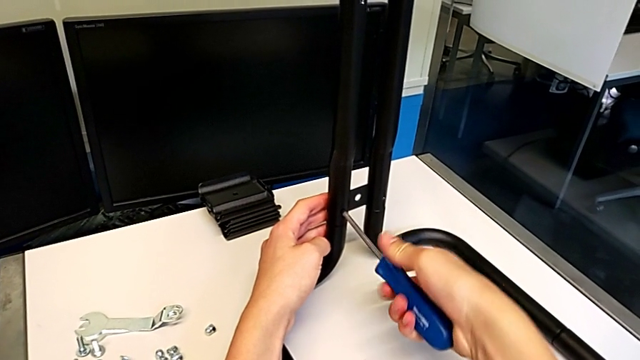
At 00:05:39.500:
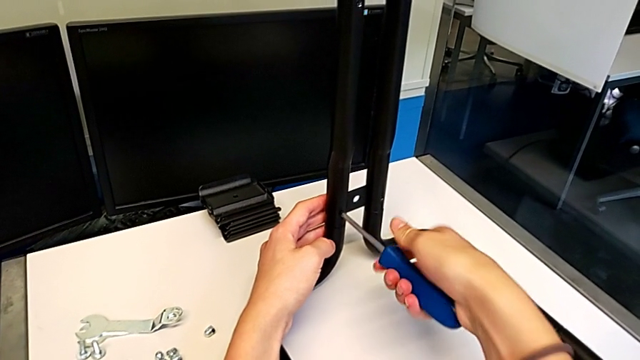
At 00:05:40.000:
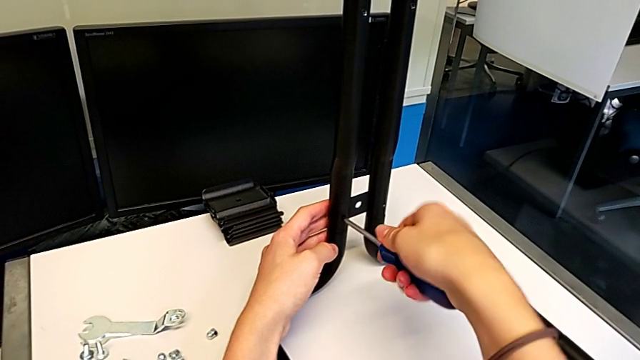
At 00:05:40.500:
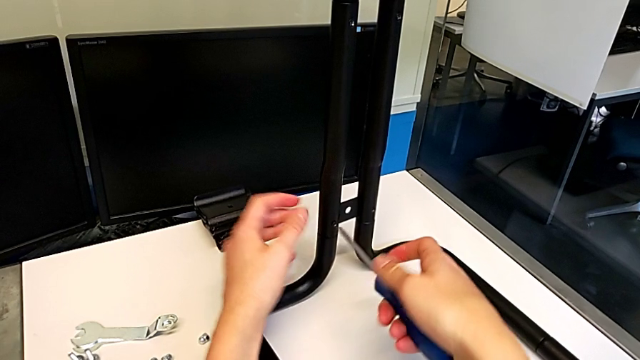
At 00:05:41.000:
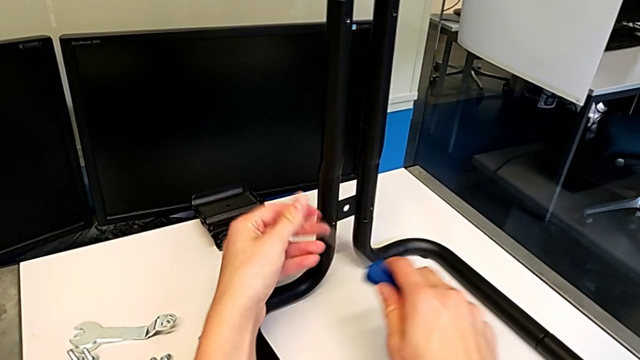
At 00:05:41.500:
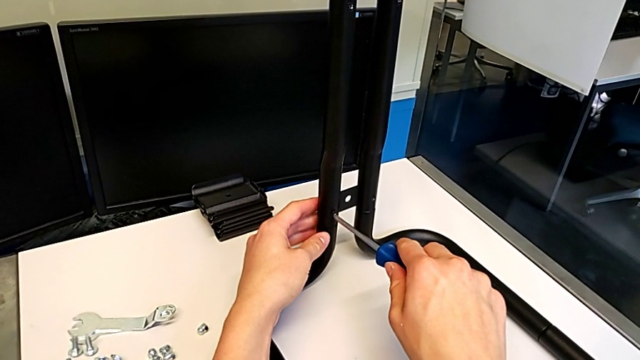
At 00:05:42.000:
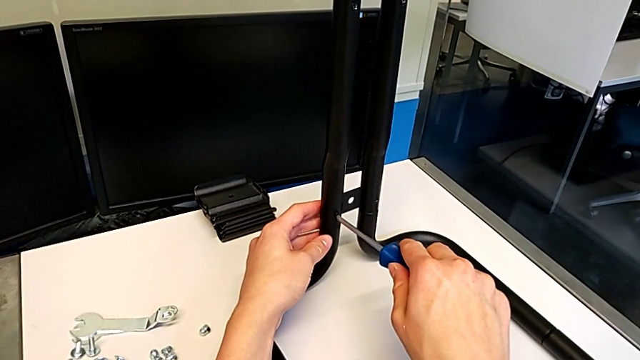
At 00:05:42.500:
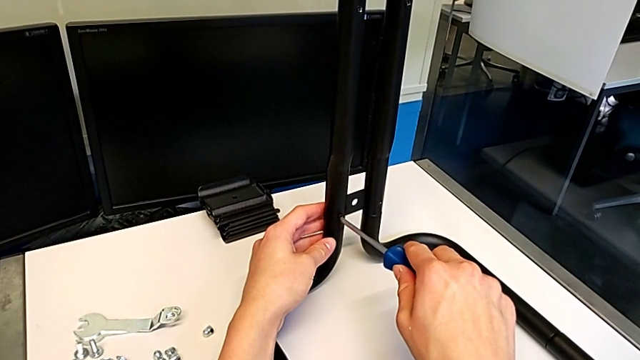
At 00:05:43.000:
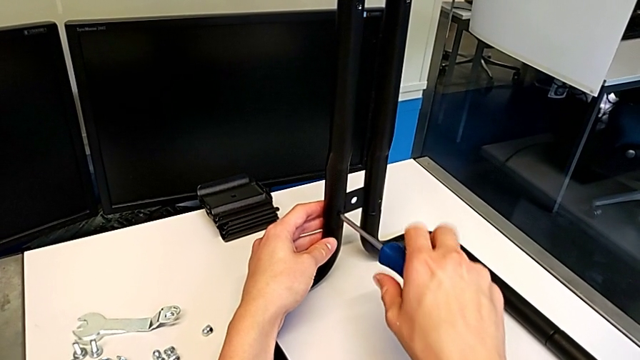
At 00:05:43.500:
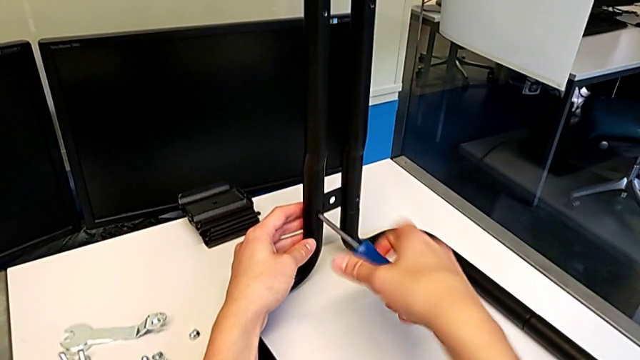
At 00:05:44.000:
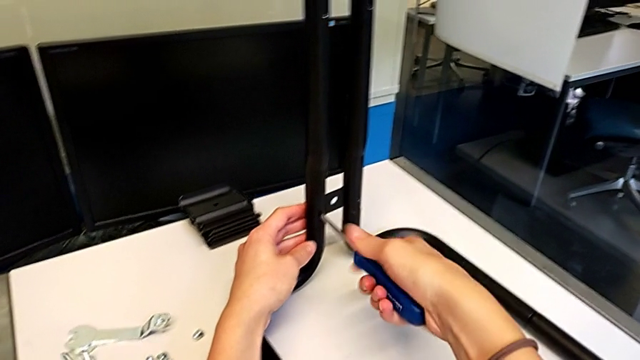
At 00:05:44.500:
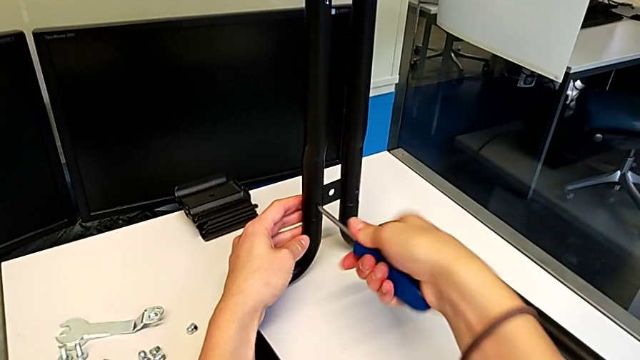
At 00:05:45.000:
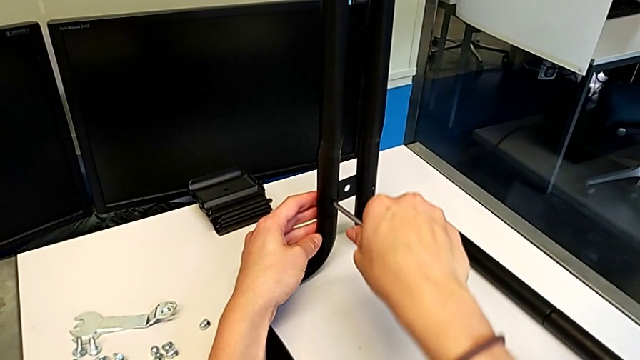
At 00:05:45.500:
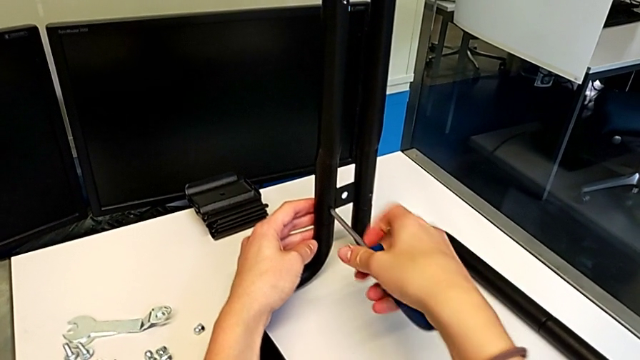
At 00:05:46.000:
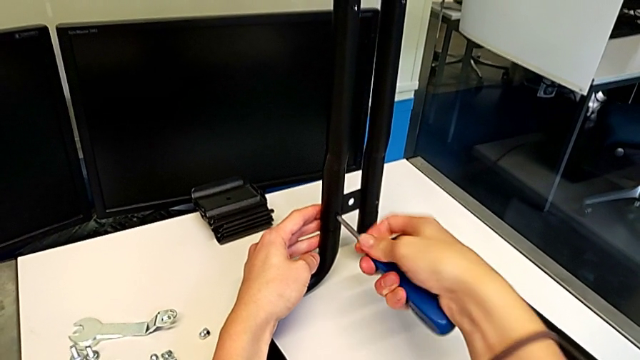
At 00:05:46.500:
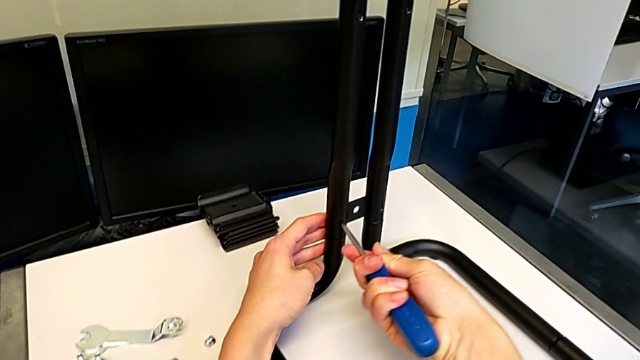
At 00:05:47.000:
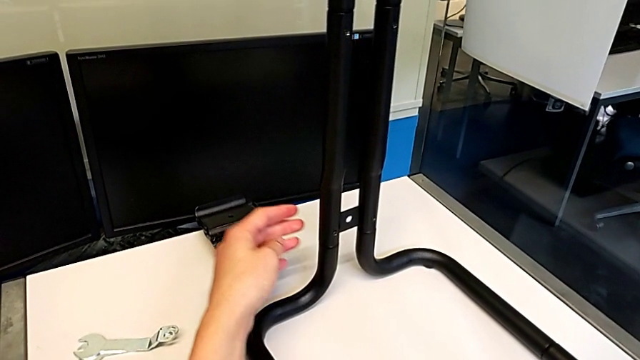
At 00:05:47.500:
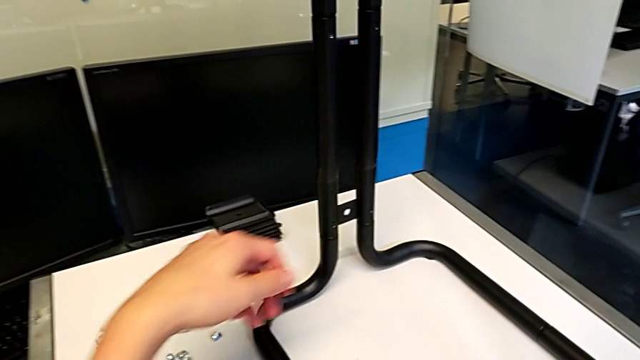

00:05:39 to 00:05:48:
The camera wearer is screwing the second side bars onto the base frames. They keep screwing the screw and begin to place the screwdriver.

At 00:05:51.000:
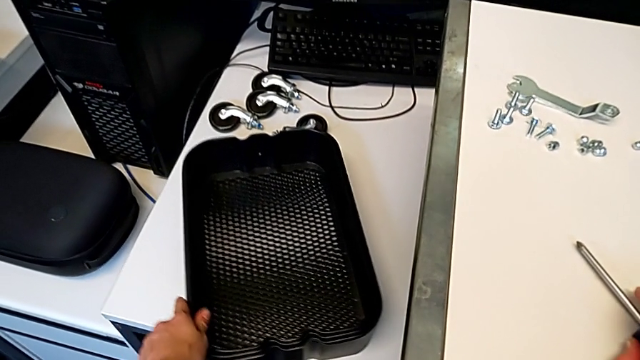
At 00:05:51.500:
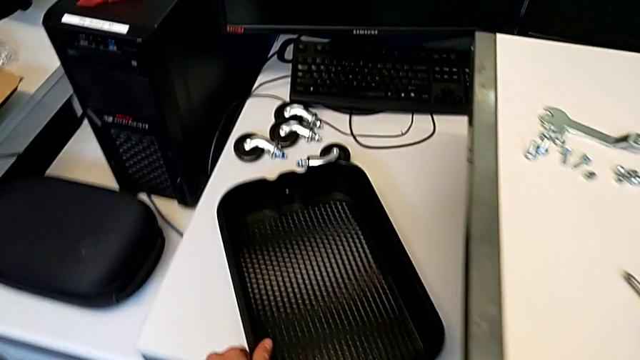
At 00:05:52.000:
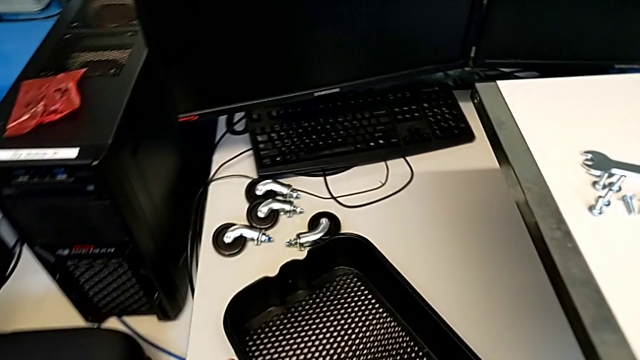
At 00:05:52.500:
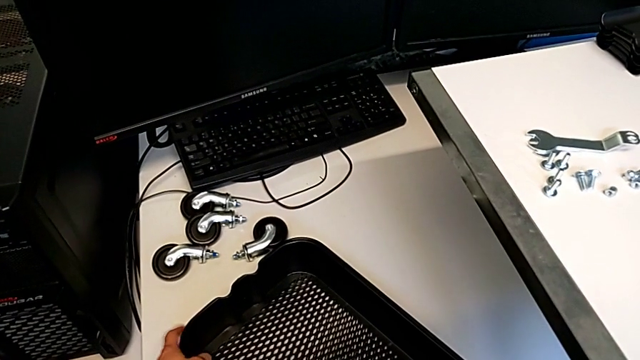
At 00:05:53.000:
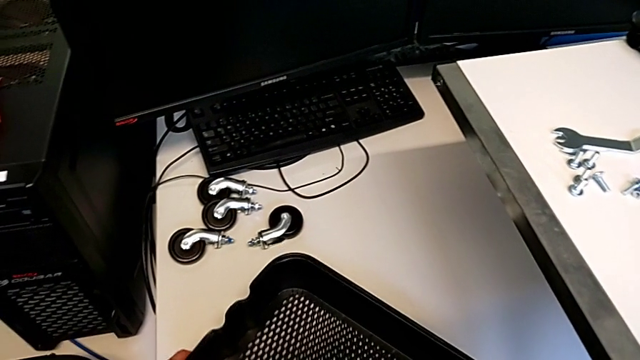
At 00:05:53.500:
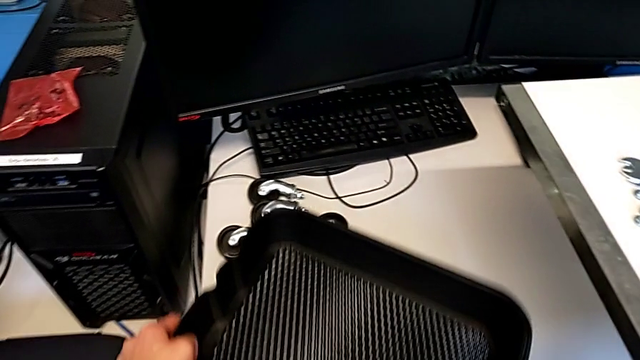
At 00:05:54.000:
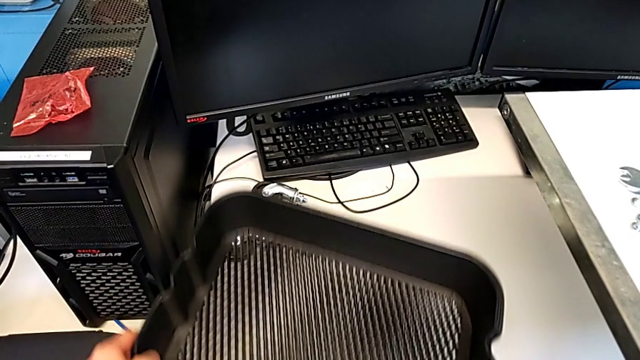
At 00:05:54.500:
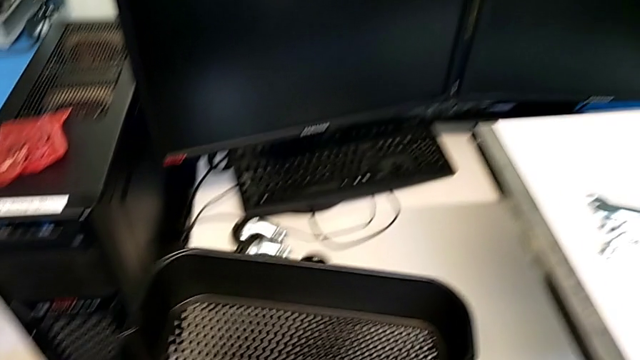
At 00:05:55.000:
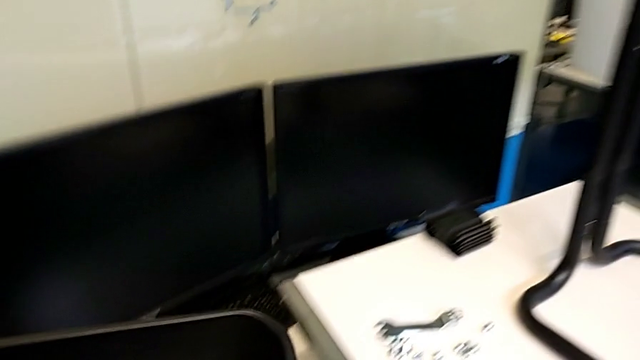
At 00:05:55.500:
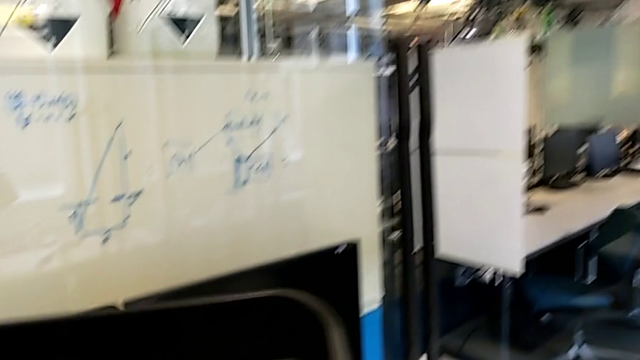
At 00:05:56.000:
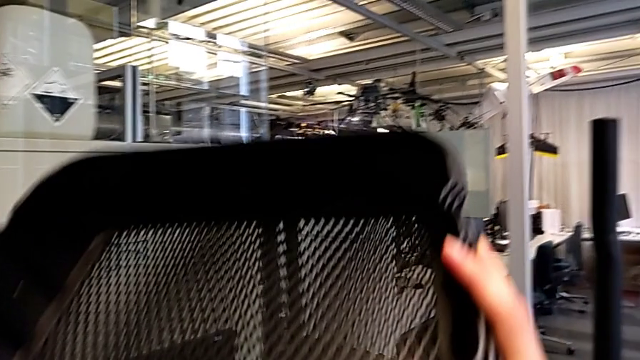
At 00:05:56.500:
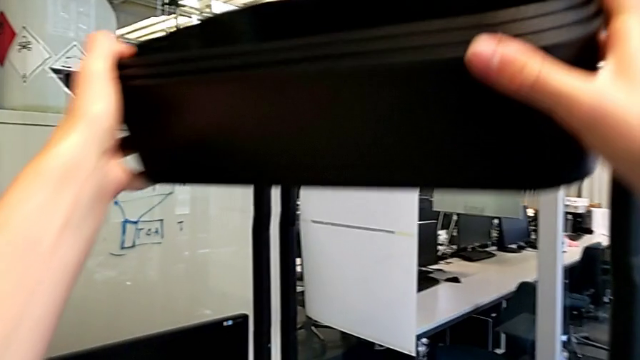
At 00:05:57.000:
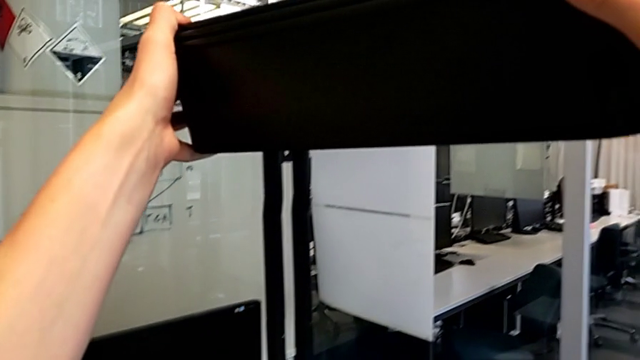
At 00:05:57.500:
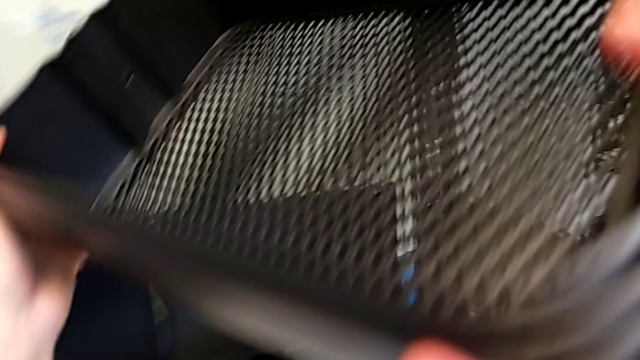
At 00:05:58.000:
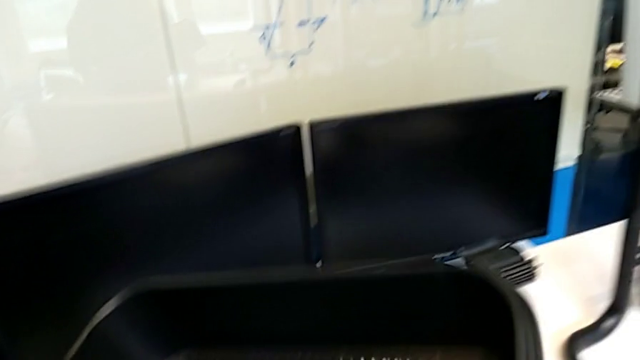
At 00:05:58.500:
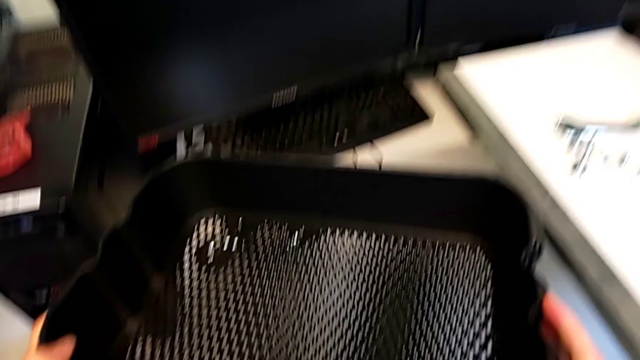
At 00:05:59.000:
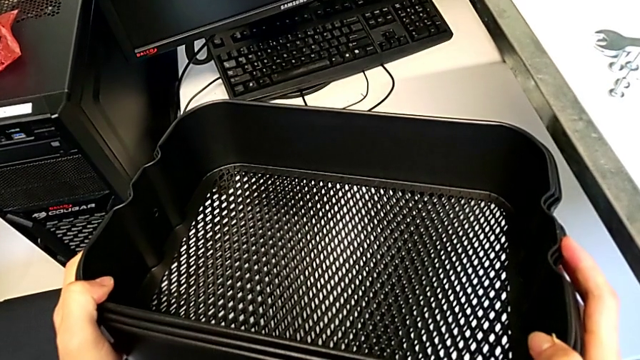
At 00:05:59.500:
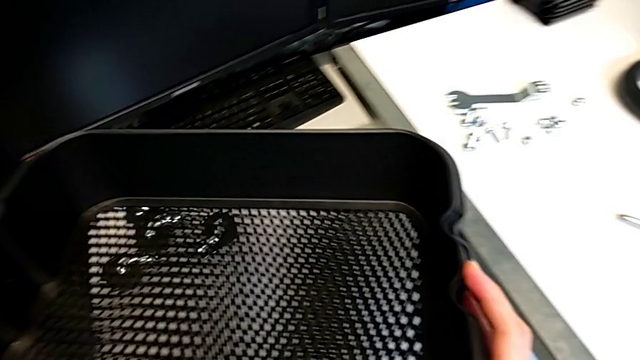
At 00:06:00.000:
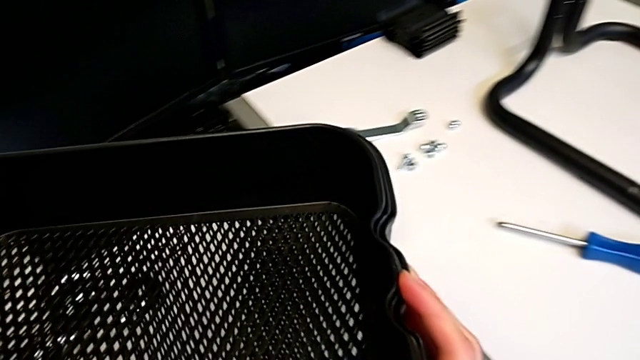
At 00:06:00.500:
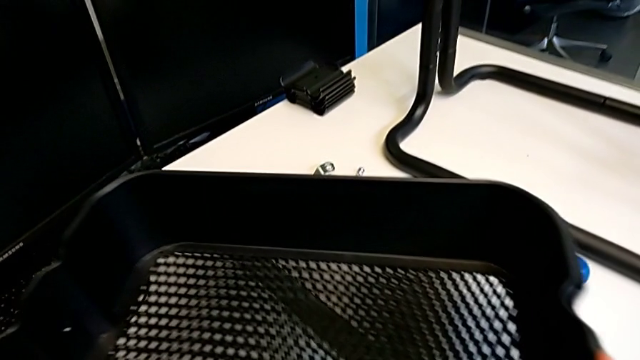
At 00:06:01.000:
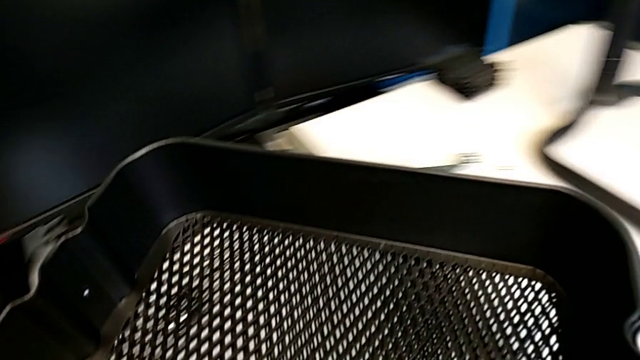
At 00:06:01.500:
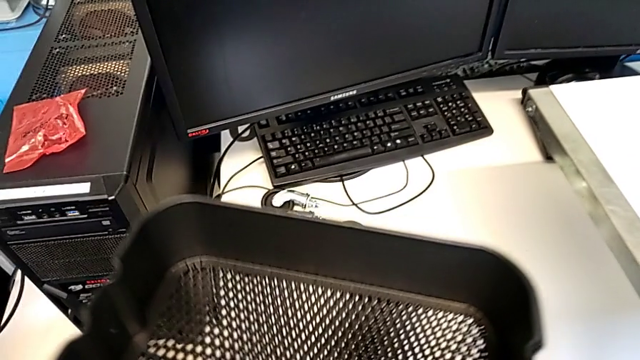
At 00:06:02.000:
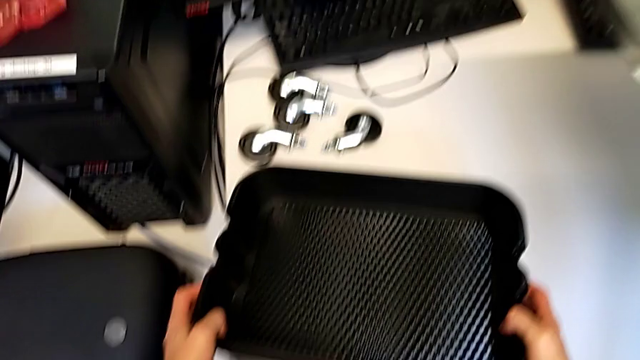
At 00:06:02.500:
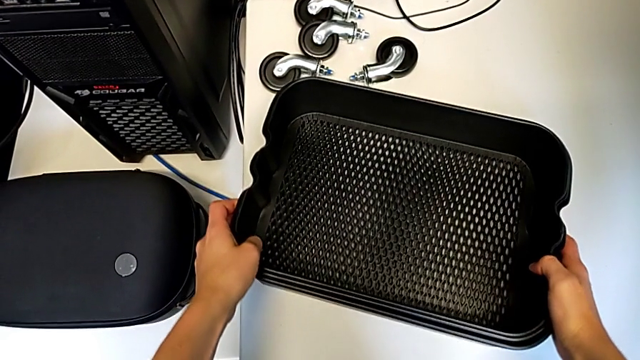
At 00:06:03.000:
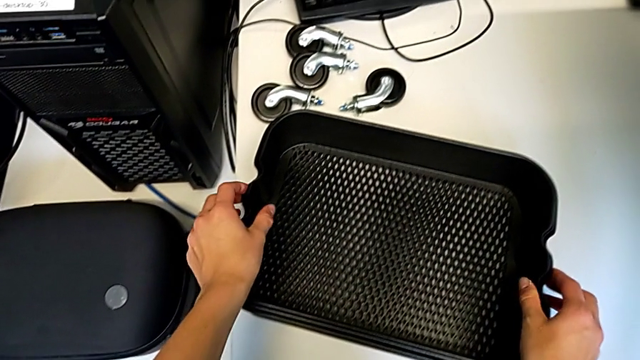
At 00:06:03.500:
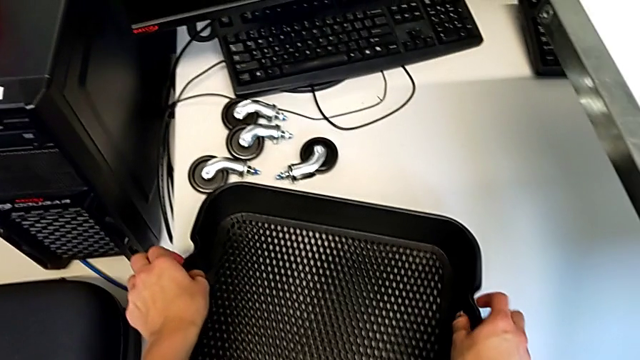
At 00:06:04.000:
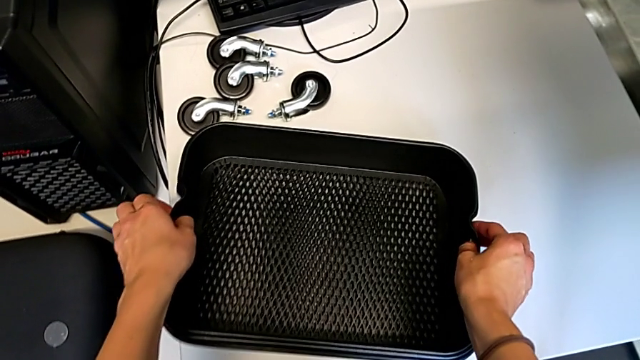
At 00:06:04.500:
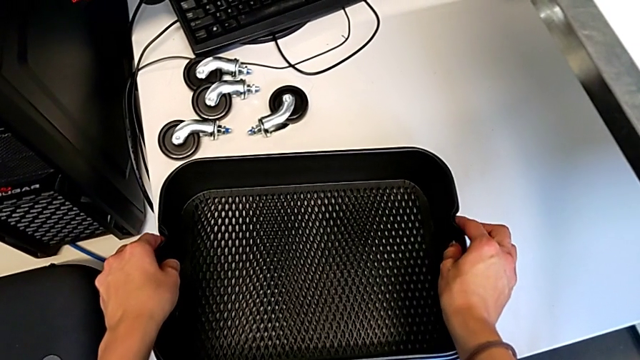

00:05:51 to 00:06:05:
The camera wearer is assembling the bottom tray. They lift the grid tray, place it, hold it, place it and withdraw it.
